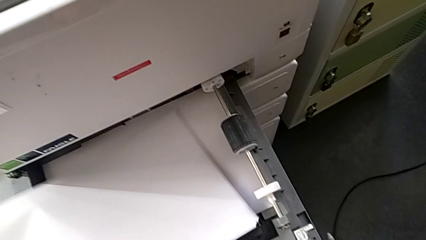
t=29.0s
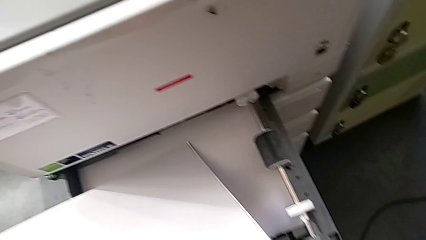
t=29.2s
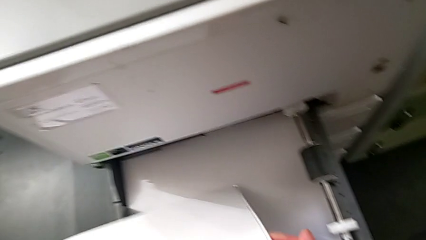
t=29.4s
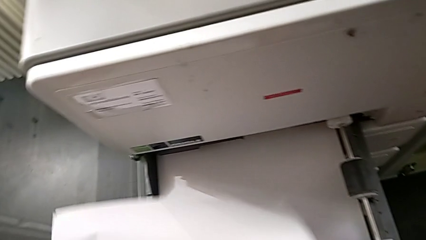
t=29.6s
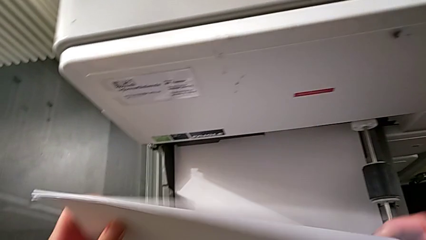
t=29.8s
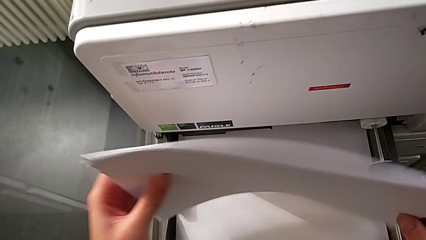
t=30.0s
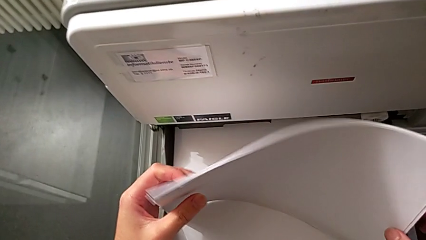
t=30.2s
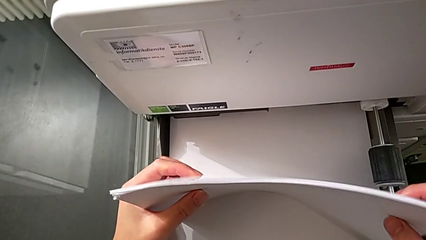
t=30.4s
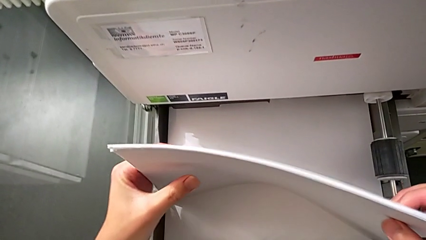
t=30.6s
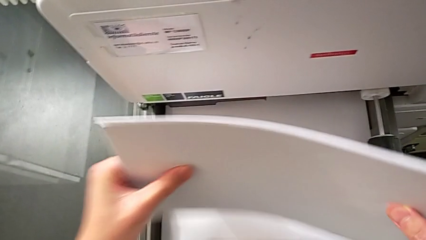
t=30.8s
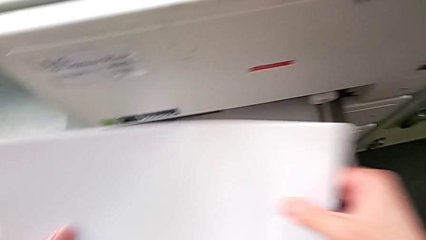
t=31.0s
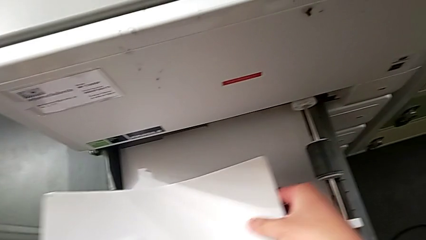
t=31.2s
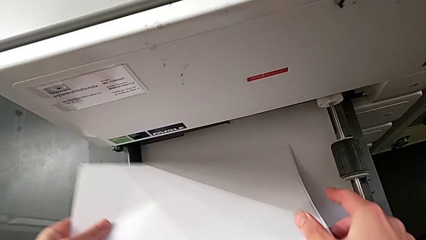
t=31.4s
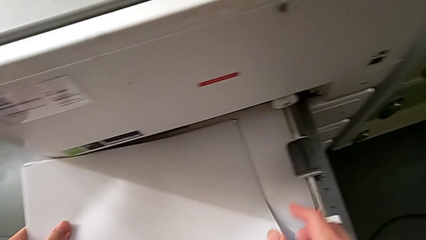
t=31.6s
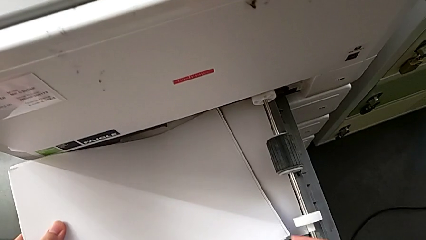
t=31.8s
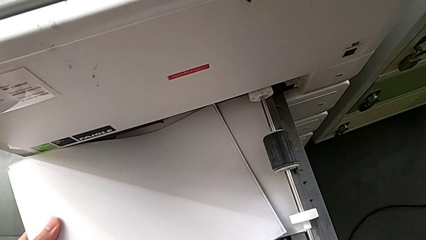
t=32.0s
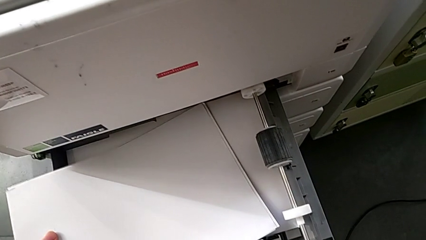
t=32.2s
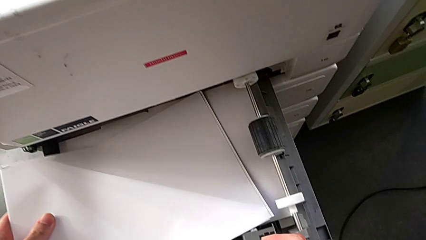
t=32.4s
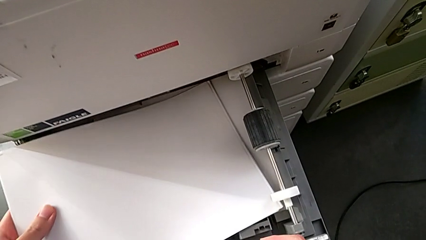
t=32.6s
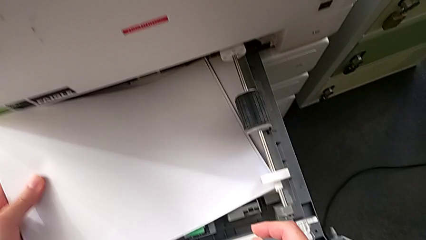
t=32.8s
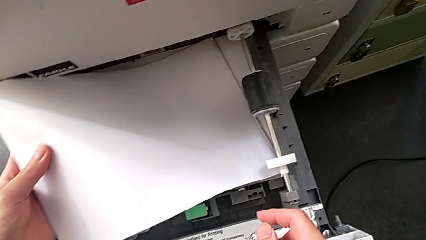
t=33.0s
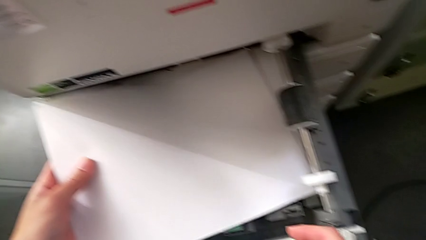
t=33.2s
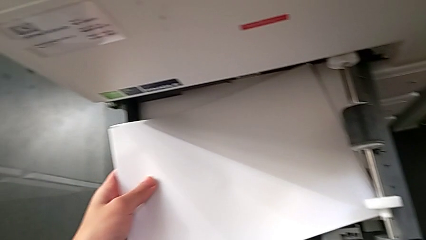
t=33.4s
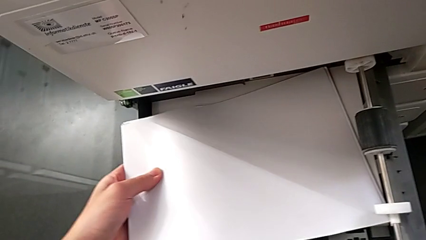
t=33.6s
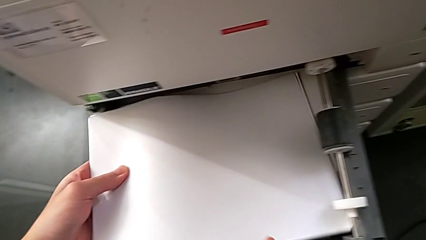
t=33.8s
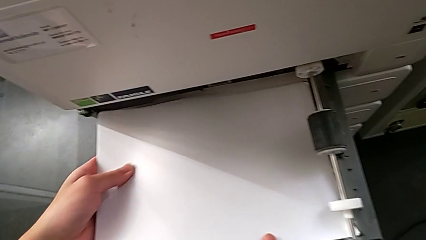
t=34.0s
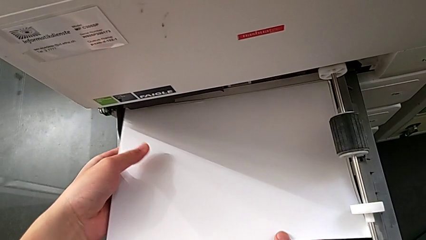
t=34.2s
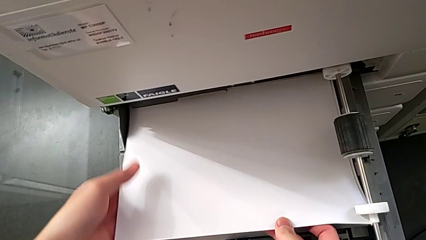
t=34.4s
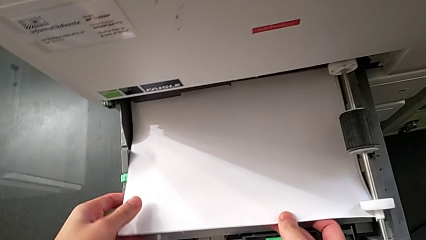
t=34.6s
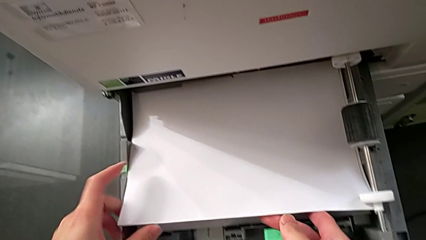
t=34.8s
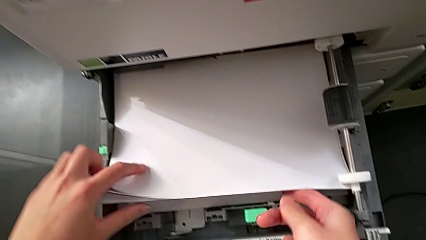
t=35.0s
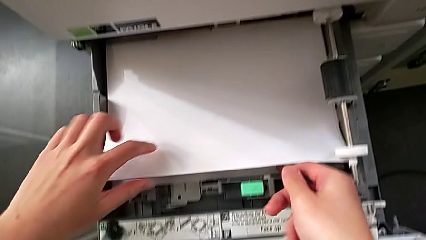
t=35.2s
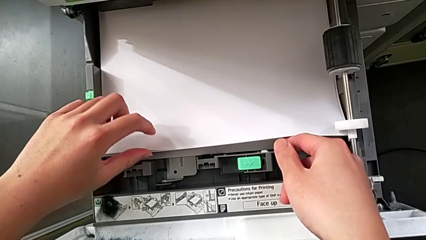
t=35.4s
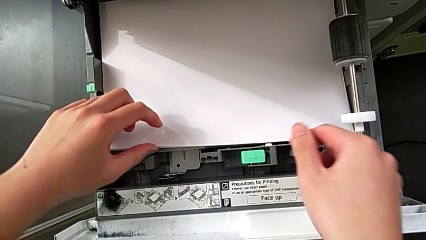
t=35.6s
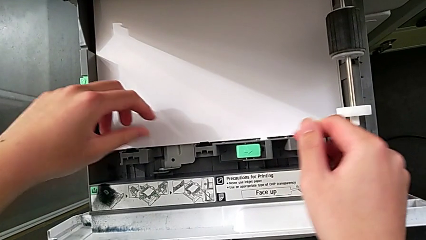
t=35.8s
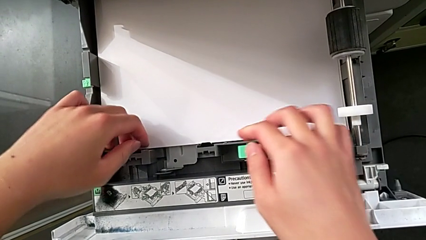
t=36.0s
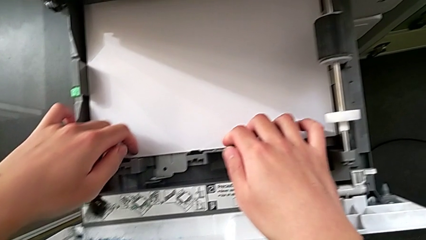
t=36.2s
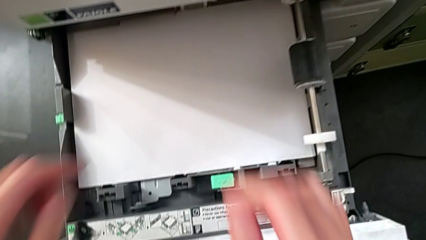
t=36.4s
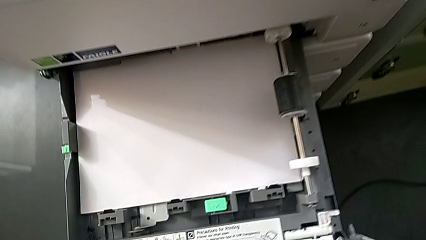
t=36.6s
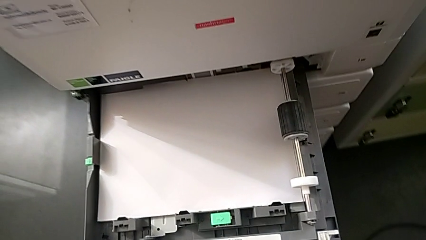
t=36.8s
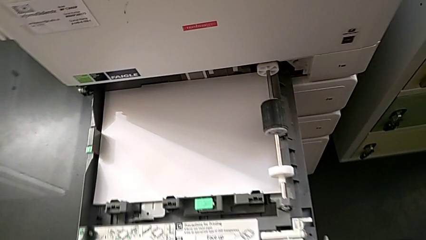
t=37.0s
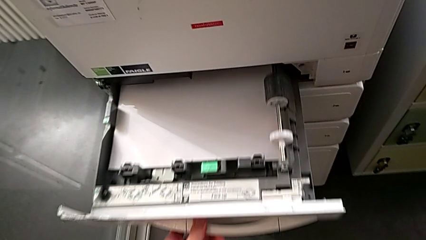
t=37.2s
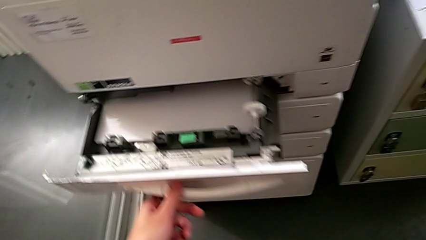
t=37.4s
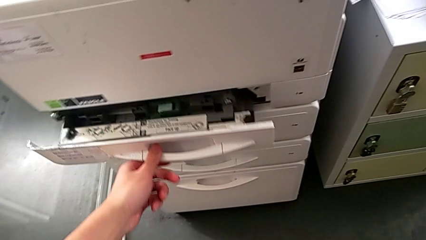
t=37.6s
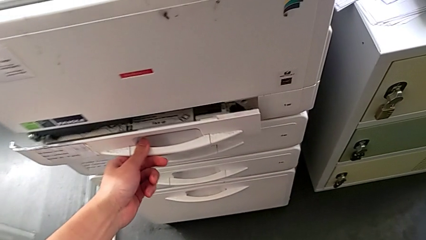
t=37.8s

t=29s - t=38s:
The camera wearer is loading paper into the printer. They align the white paper stack, insert it and close the first paper tray.

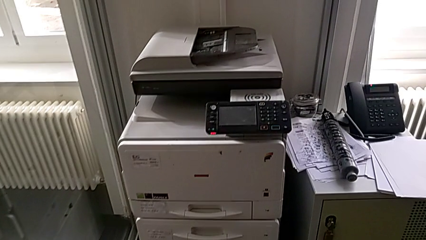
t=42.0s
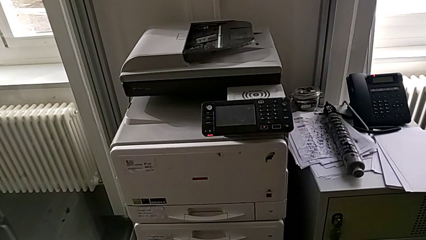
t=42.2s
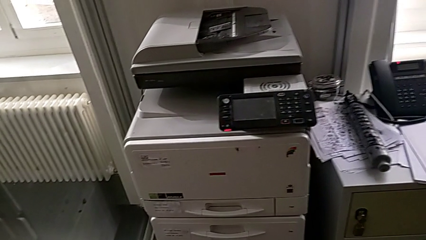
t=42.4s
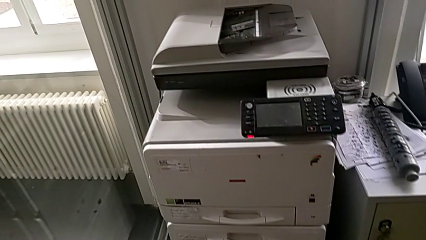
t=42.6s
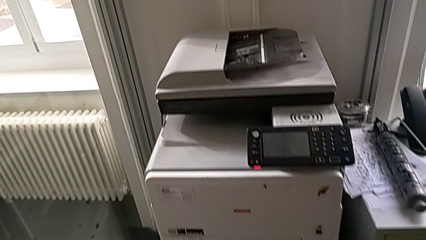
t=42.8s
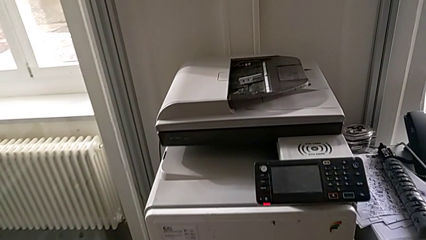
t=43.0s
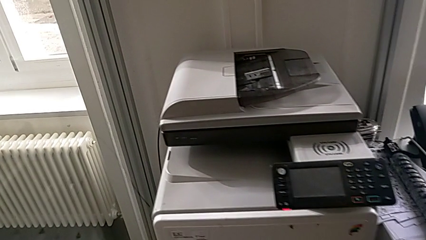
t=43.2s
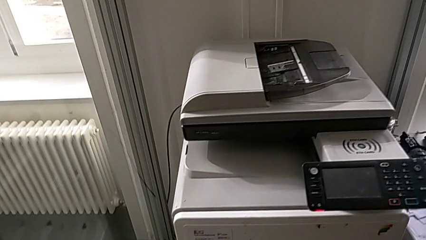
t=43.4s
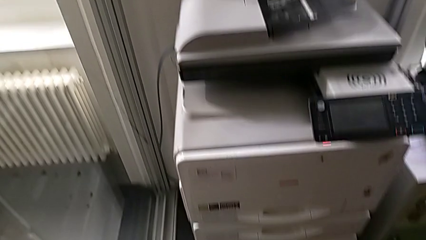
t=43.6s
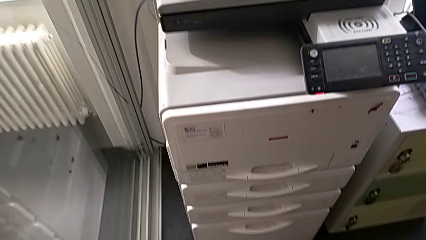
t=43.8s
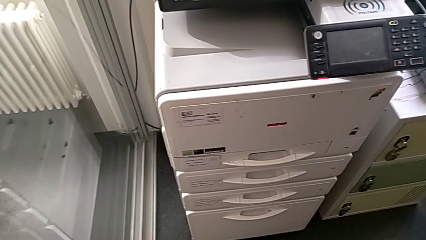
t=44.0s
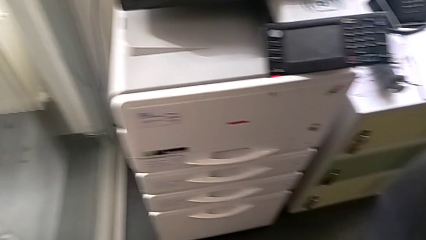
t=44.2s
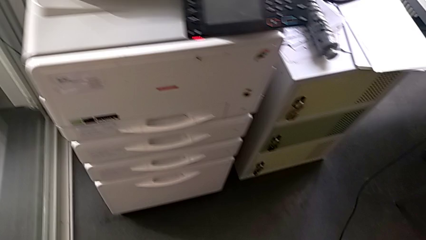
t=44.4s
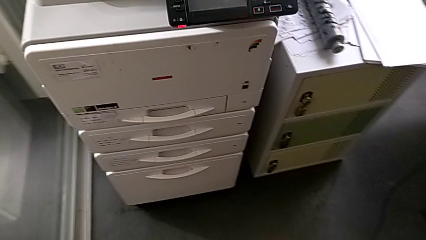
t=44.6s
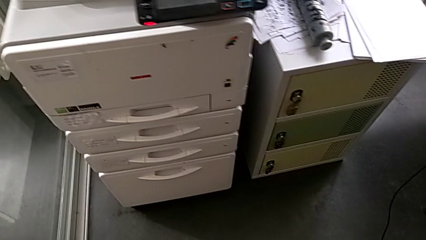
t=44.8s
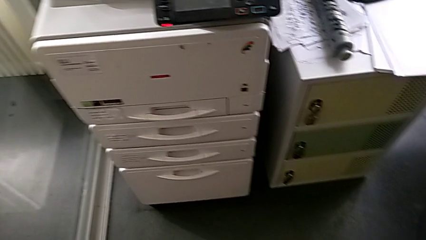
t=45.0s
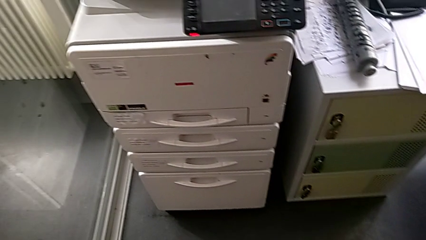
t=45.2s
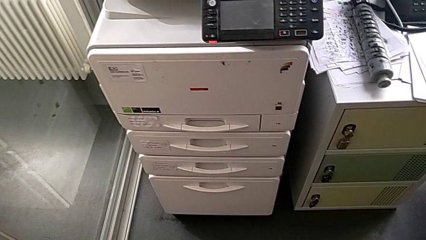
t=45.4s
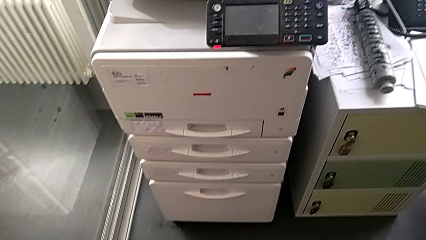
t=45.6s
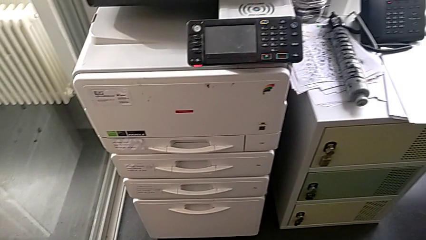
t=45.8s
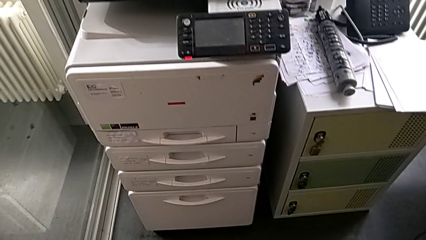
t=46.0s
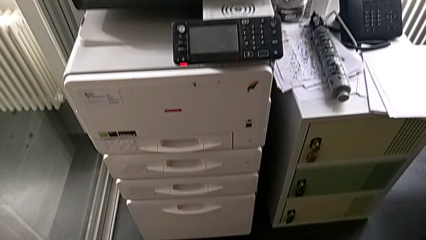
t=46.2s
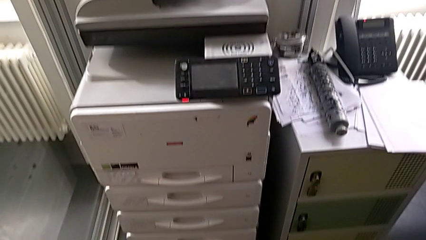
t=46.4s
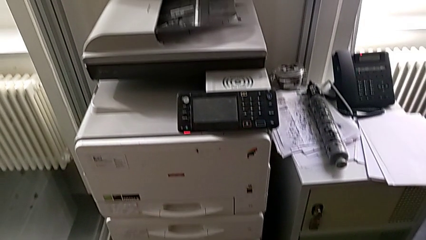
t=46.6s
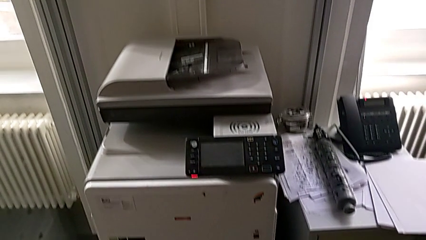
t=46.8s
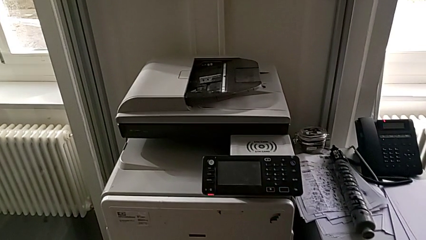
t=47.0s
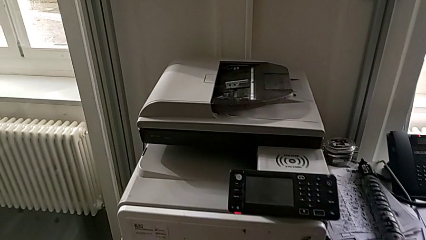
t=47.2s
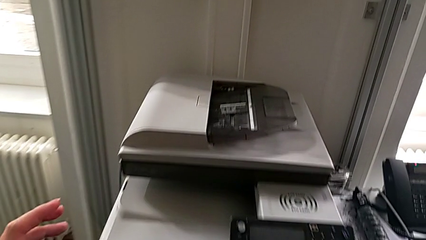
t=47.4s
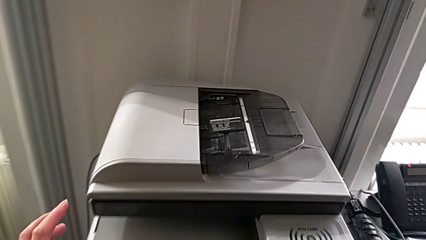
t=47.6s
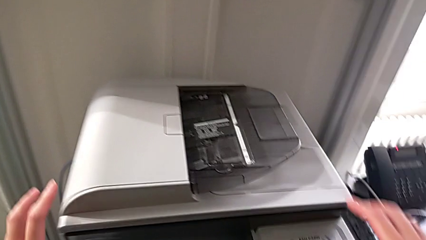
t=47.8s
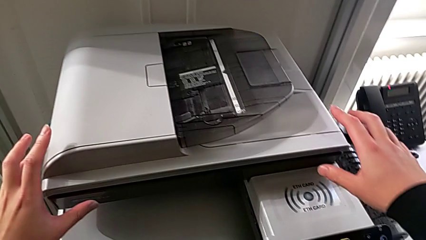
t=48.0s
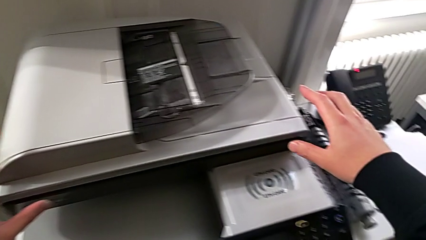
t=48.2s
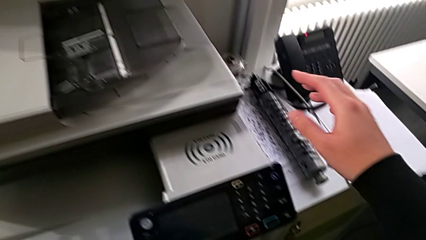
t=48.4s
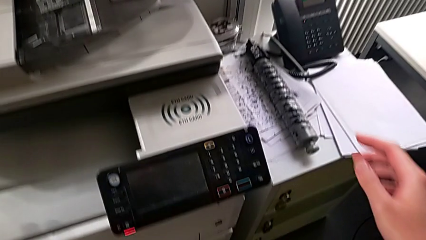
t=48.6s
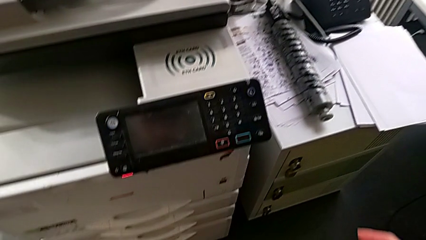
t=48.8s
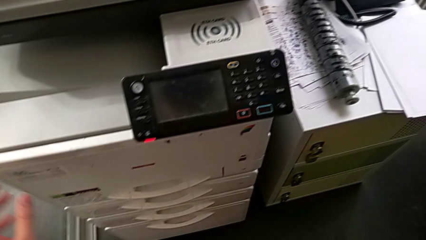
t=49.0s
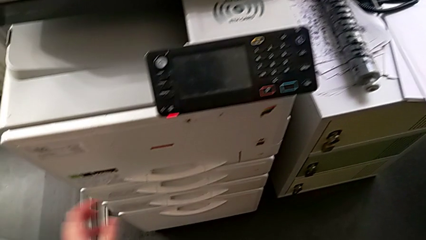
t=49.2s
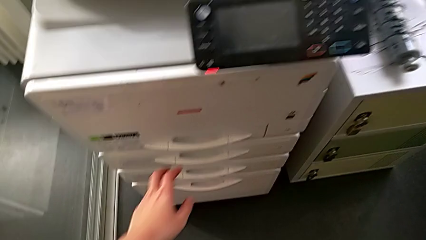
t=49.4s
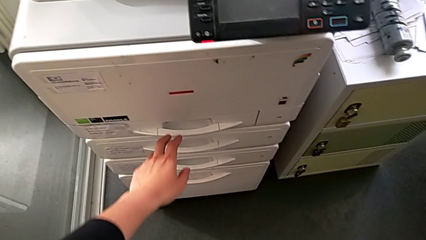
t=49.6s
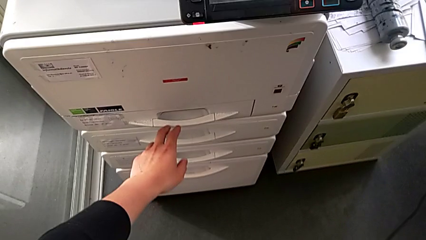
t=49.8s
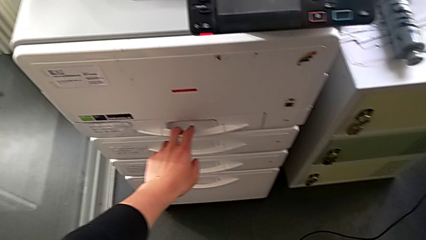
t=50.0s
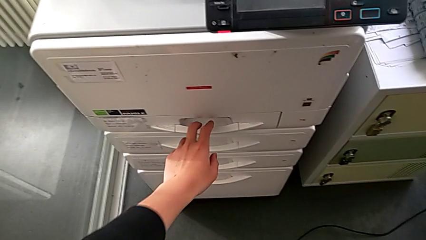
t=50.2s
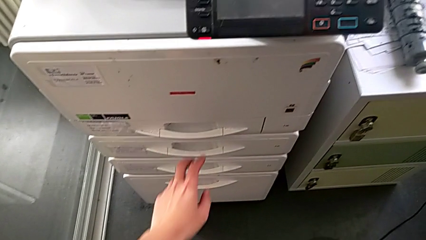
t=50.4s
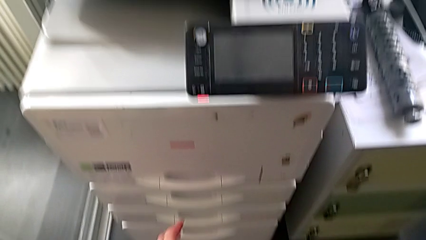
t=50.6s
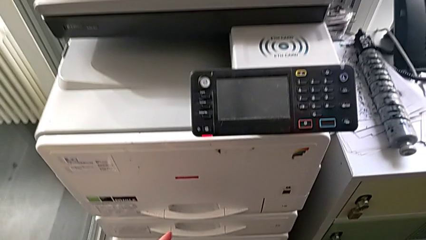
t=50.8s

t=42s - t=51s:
The camera wearer is changing the black ink cartridge in the printer. They wrongly approach the copy gate and touch the first paper tray.
